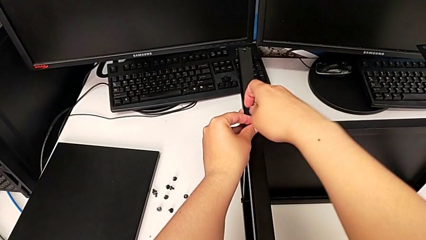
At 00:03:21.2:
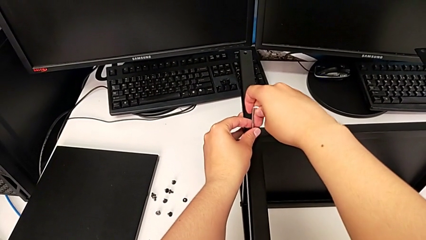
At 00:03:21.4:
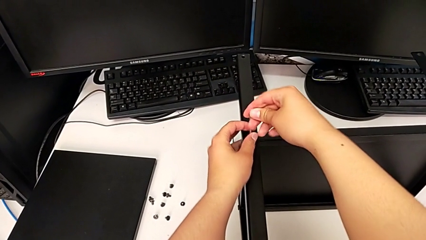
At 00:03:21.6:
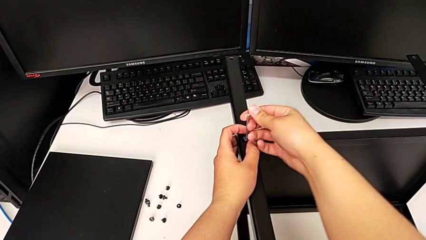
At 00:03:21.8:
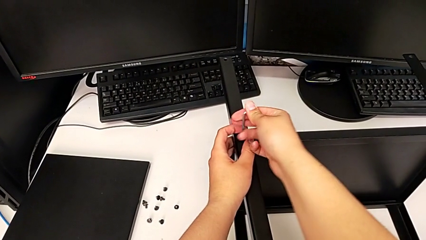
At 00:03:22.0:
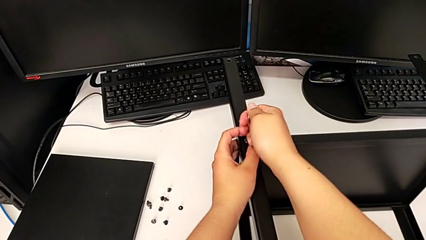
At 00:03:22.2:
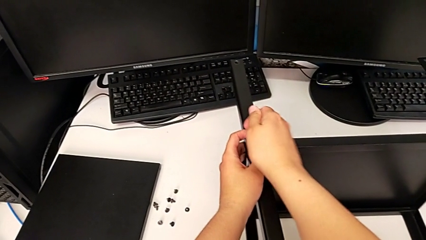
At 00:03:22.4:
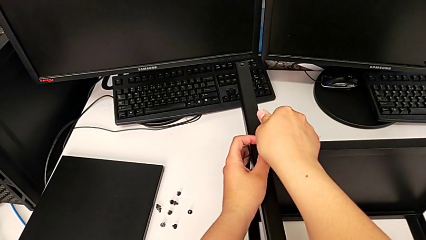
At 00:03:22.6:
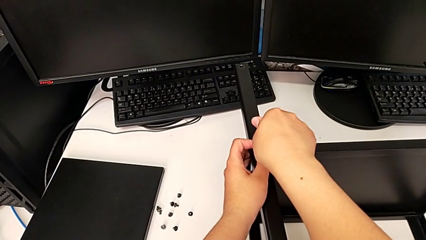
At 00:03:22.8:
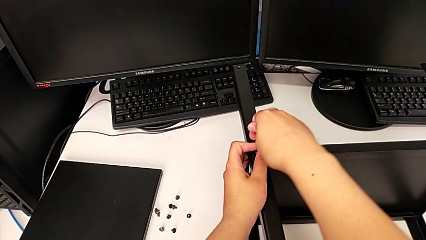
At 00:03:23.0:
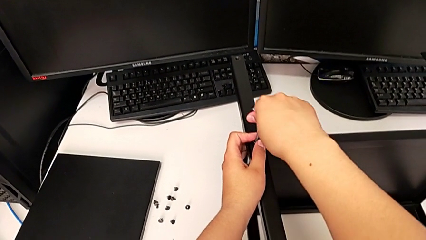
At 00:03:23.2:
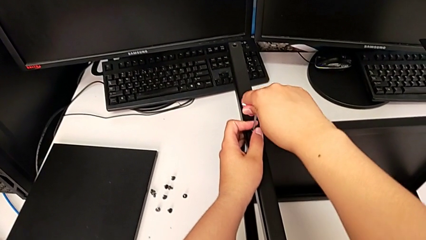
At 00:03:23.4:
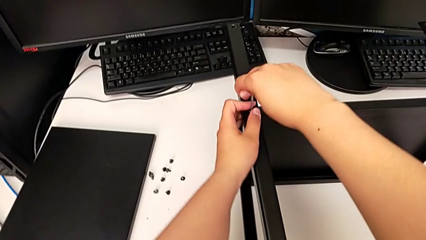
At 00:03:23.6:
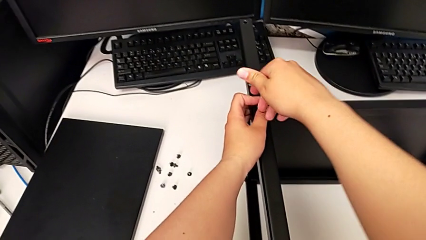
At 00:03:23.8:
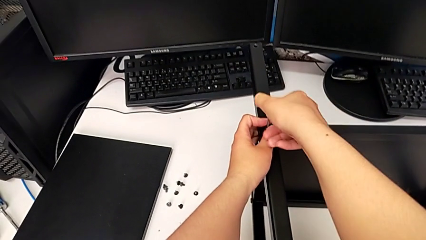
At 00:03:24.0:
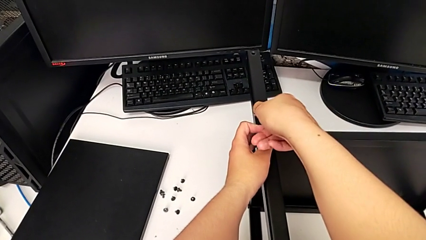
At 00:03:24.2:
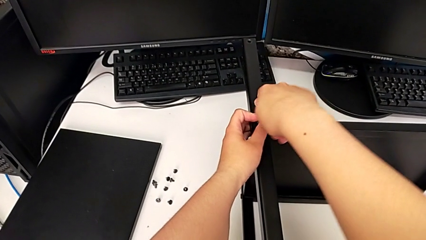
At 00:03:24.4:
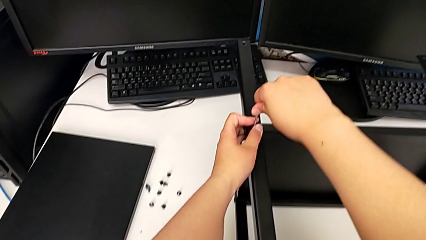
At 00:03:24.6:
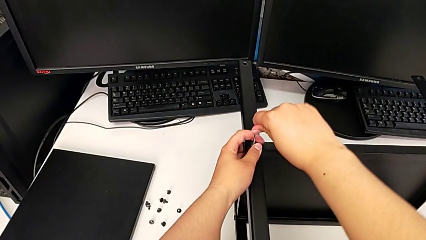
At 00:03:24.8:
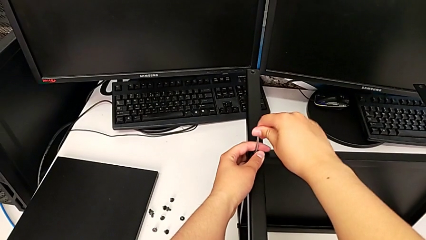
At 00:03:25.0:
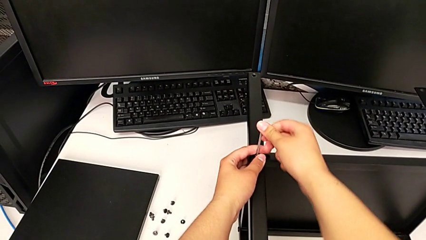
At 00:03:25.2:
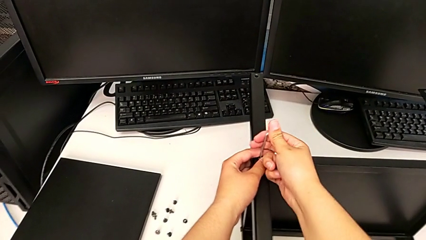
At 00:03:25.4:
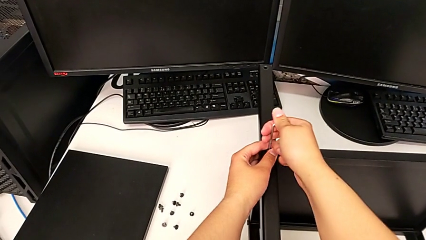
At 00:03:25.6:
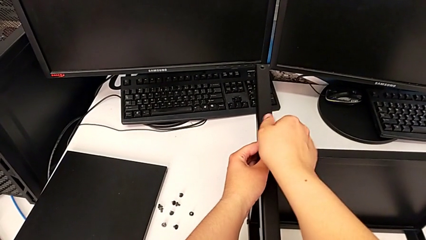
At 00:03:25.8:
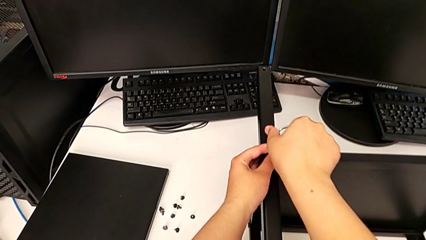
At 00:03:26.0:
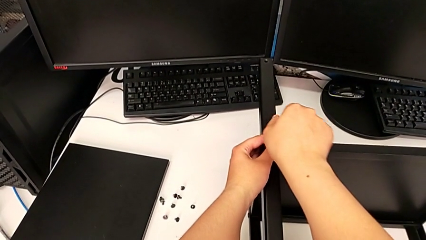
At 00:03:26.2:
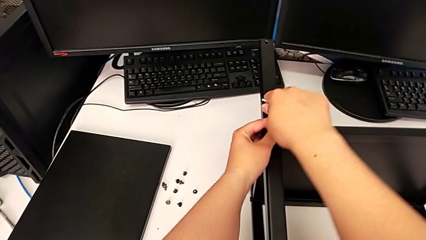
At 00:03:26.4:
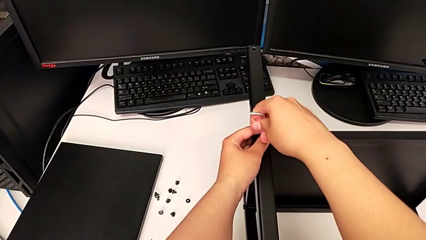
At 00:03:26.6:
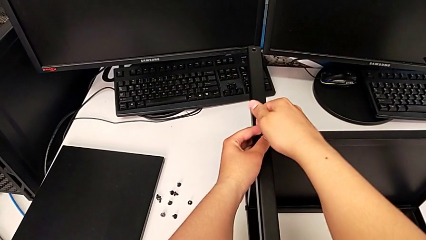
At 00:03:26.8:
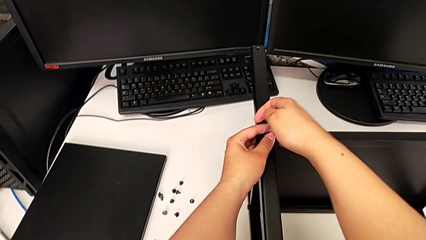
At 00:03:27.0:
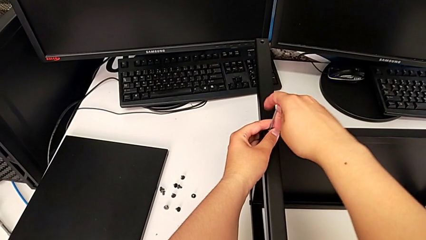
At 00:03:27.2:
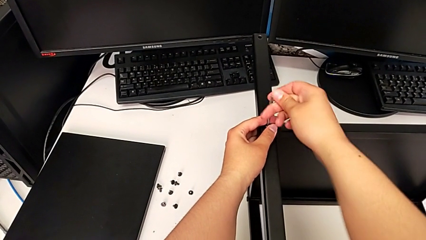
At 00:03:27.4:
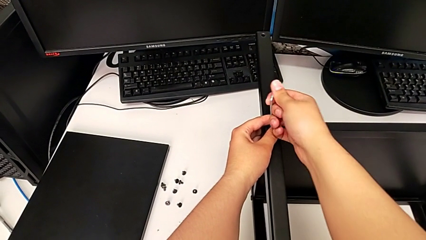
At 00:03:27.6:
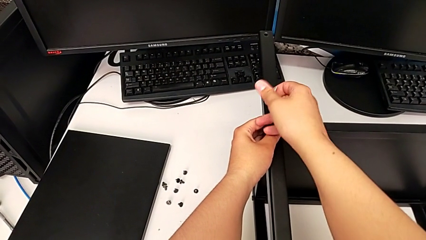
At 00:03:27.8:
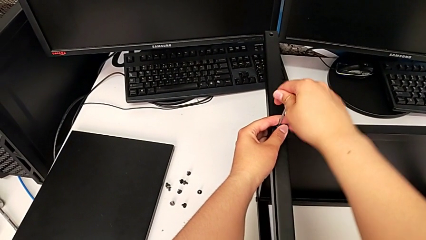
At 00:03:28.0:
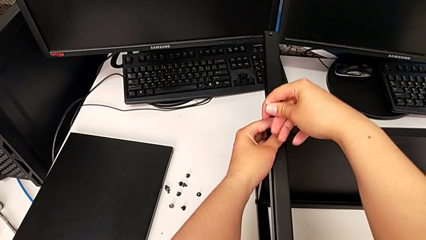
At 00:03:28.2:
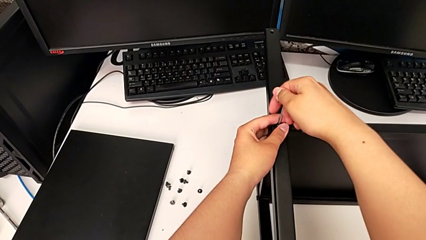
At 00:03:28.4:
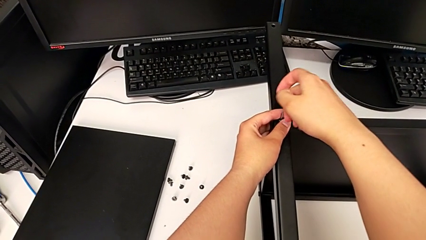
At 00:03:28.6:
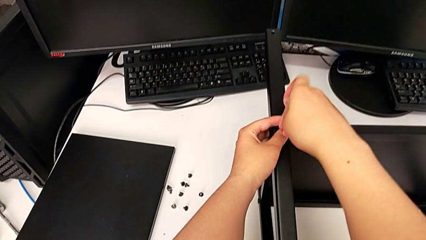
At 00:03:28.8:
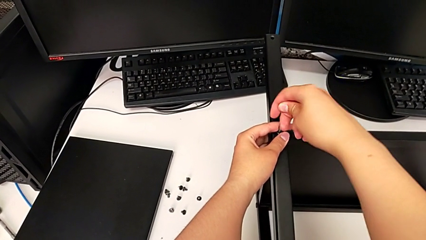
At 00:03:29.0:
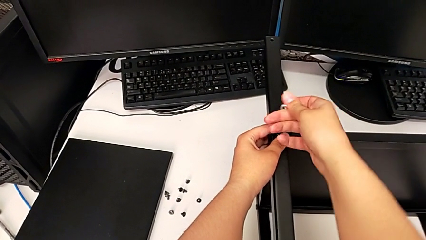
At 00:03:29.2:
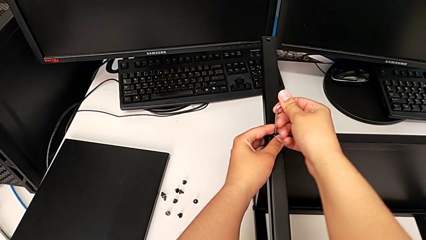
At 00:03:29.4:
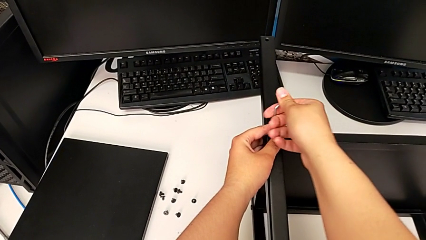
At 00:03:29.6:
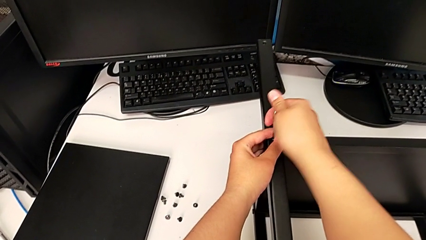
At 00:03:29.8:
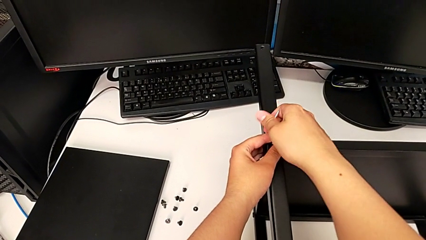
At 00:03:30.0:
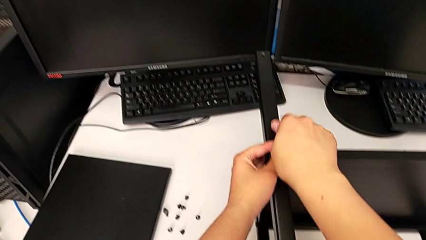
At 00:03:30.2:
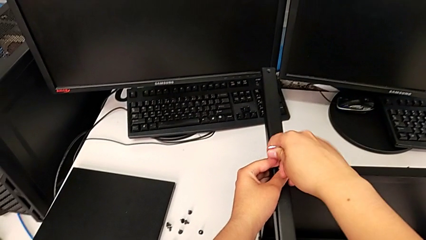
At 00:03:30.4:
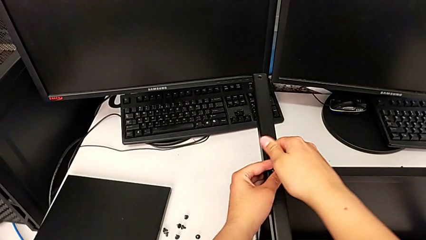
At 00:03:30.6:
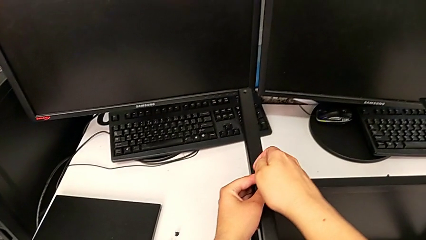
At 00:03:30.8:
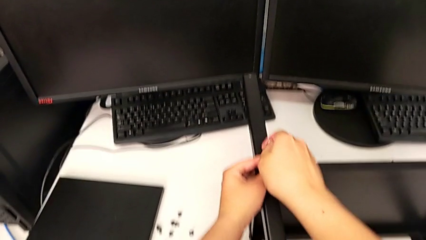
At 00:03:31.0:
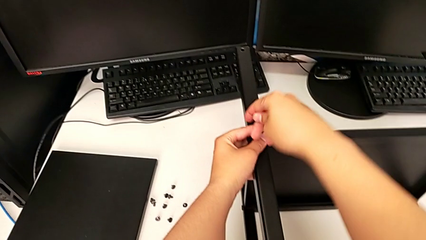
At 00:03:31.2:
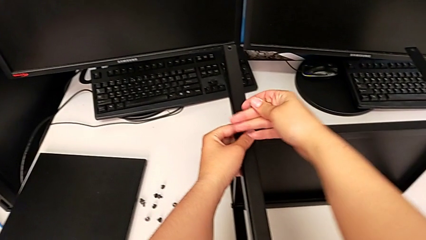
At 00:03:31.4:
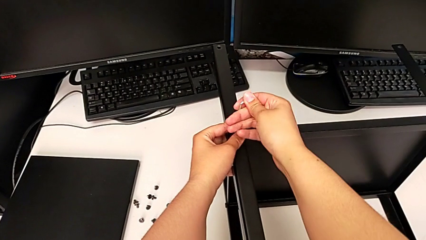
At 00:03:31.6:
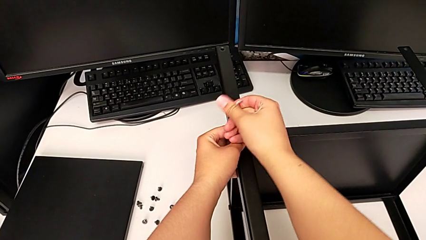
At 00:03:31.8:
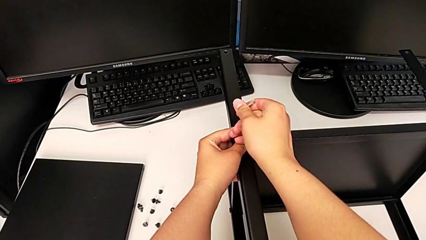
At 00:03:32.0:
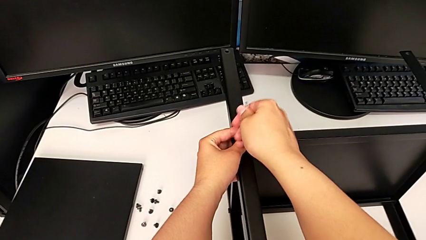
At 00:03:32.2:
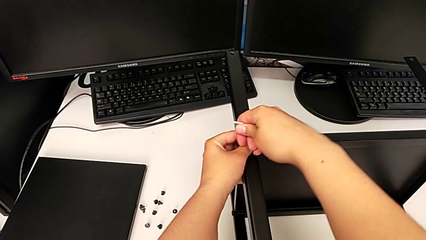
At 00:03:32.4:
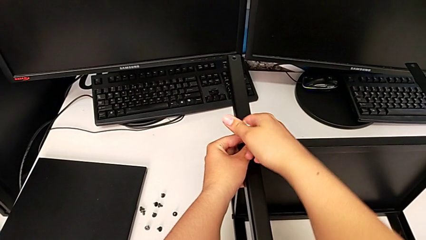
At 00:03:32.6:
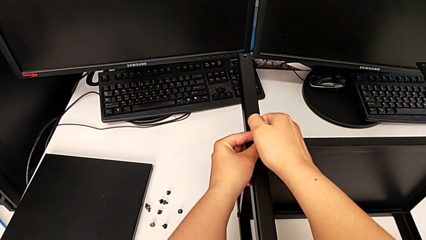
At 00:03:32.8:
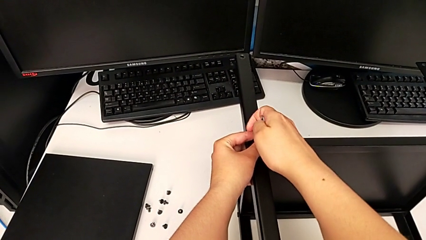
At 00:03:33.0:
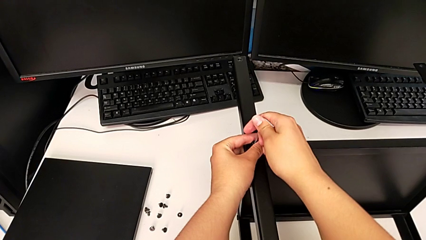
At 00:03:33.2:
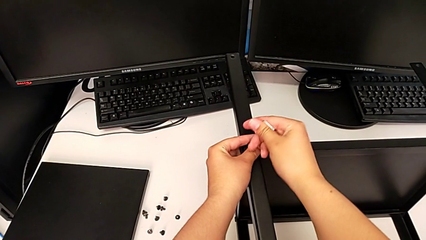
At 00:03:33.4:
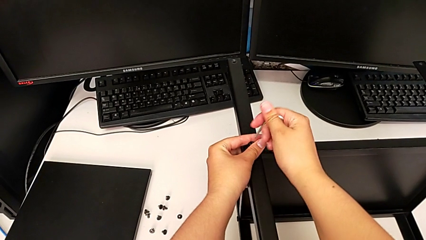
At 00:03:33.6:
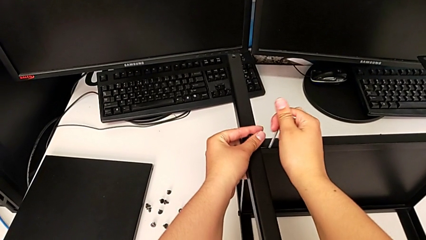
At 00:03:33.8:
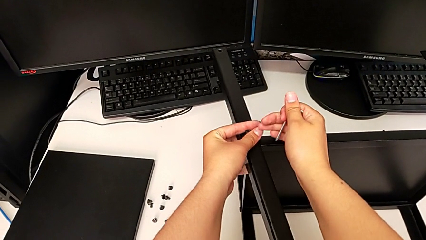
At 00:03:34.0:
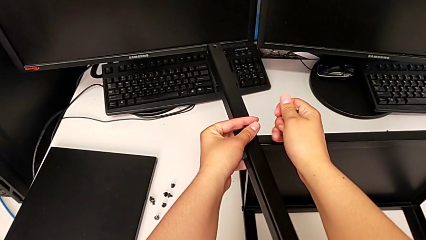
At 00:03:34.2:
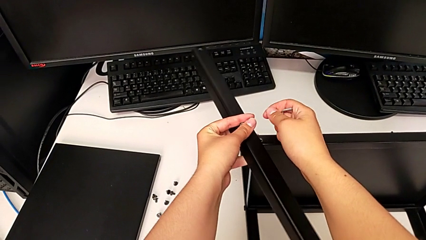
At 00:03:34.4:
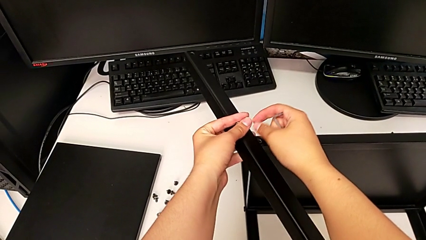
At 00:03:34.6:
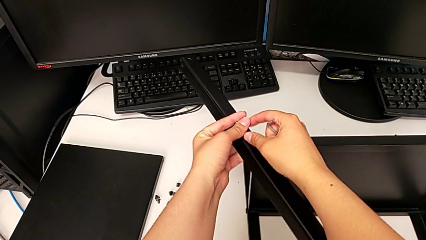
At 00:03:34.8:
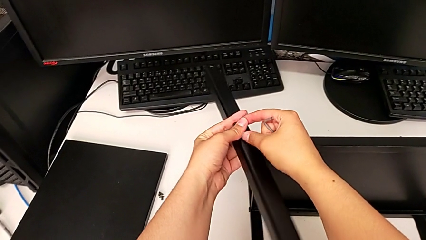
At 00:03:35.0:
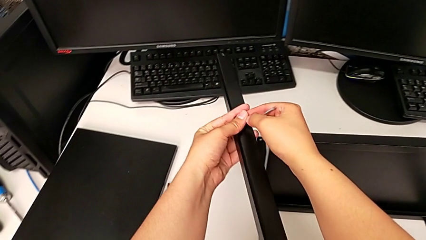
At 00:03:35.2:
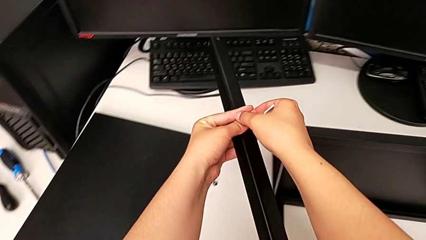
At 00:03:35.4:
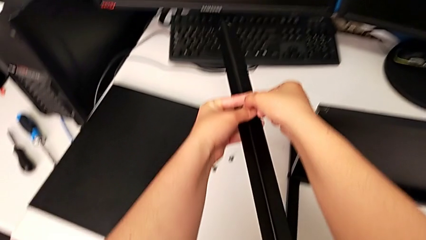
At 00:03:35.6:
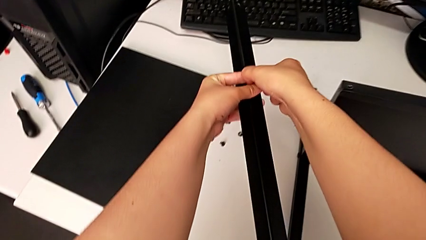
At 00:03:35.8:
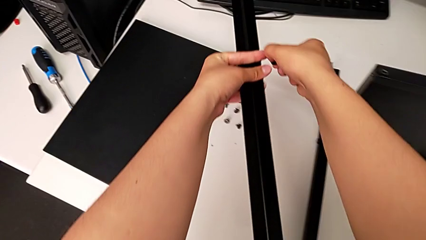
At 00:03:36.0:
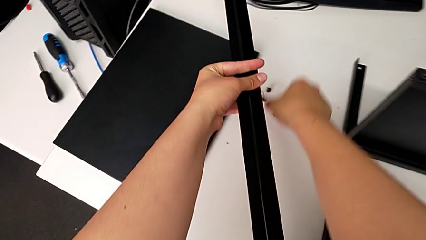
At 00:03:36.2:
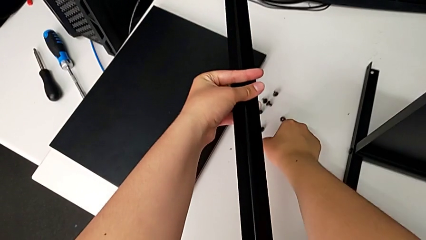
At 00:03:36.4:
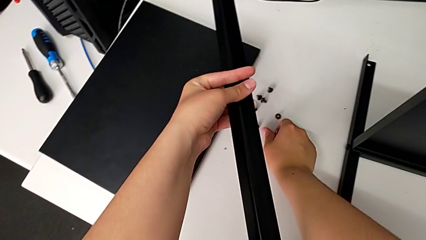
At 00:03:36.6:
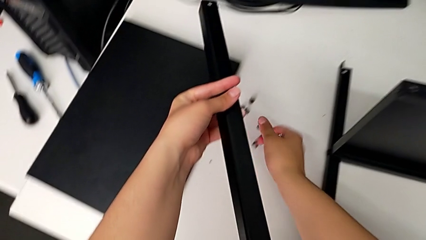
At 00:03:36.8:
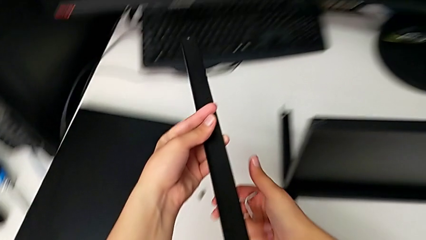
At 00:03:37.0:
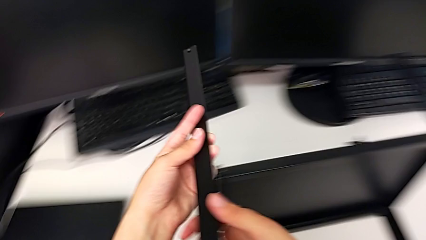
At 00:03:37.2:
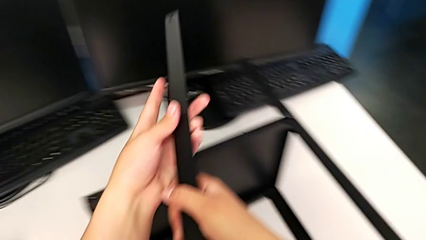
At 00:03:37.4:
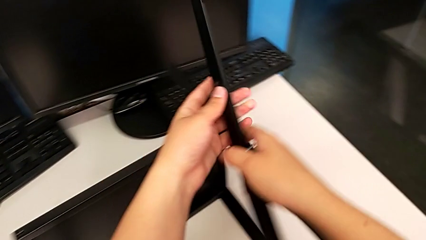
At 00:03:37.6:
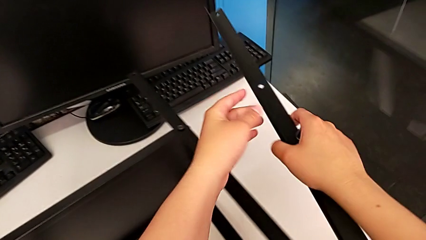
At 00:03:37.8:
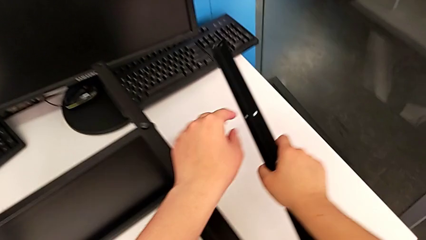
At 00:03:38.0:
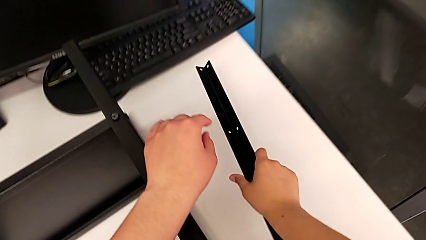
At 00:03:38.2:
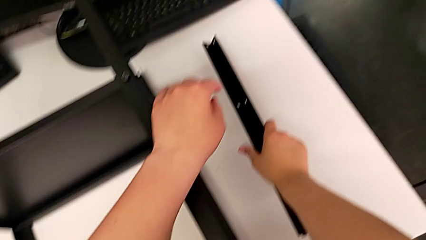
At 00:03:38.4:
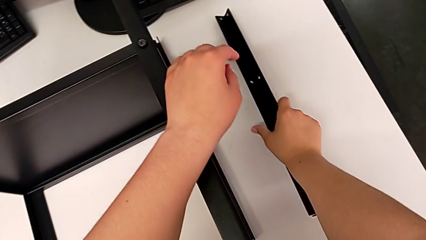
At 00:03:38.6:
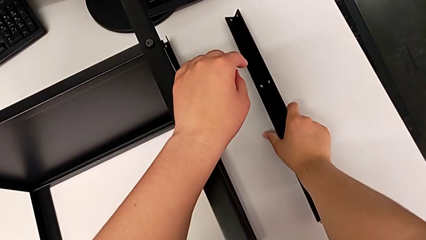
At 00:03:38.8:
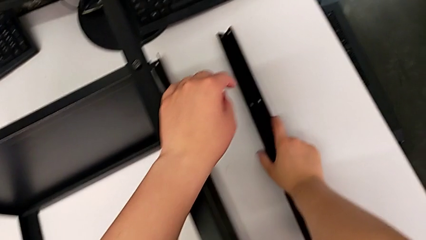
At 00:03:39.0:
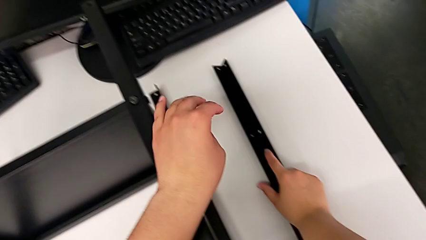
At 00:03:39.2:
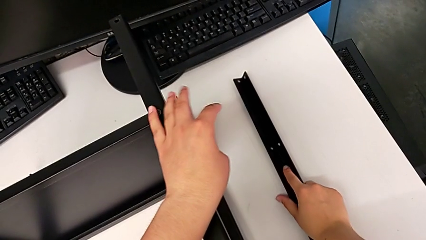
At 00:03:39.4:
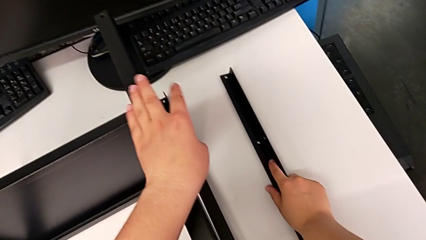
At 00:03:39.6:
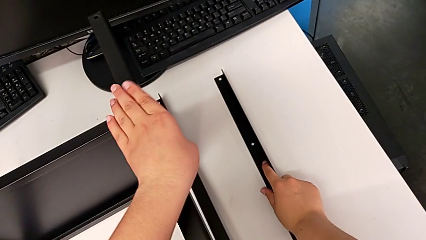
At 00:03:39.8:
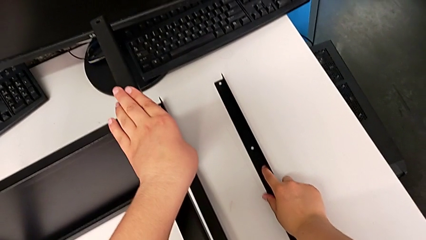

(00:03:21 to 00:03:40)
The camera wearer is disassembling the first leg of the shelf. They keep unscrewing the hex socket head, withdraw the Allen wrench with the right hand, disassemble the hex socket head with the left hand, disassemble the leg, grab the hex socket head, place it, grab the leg and place it.
